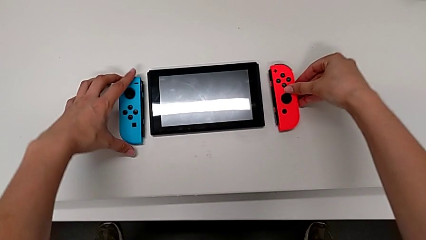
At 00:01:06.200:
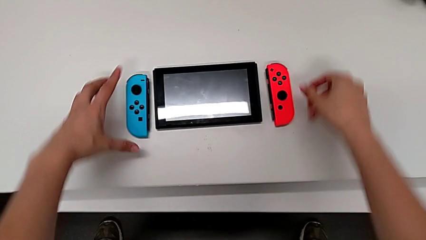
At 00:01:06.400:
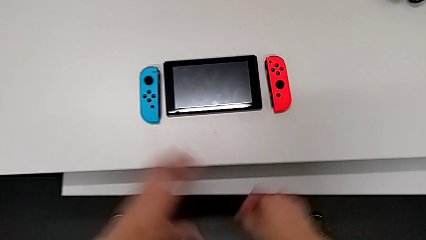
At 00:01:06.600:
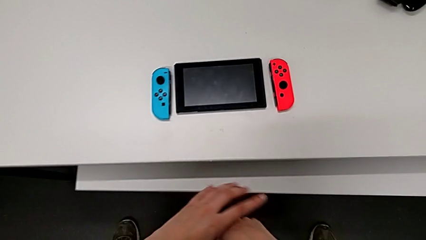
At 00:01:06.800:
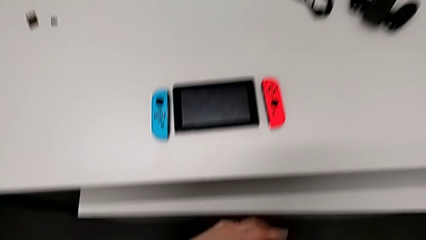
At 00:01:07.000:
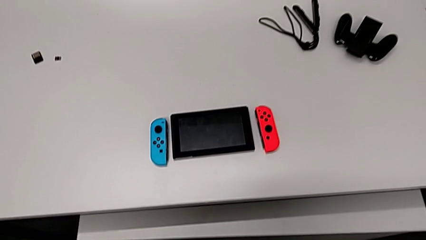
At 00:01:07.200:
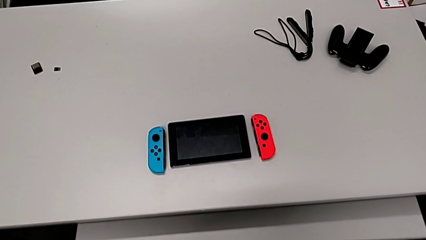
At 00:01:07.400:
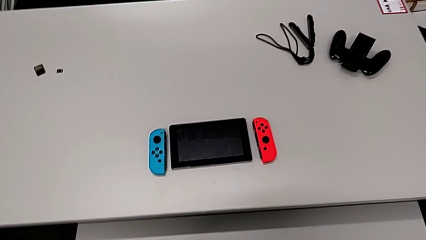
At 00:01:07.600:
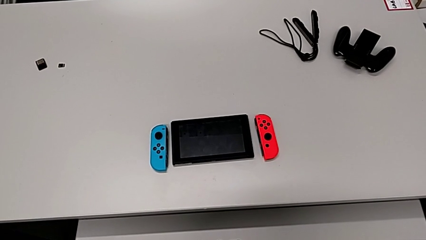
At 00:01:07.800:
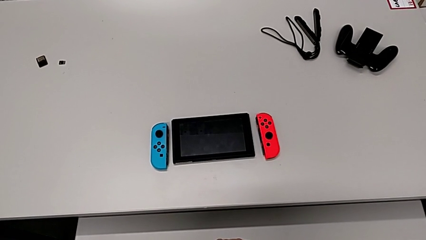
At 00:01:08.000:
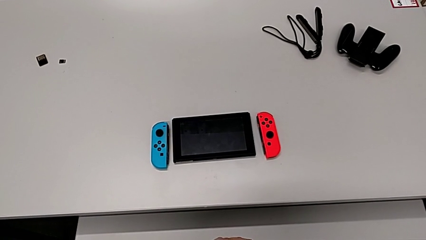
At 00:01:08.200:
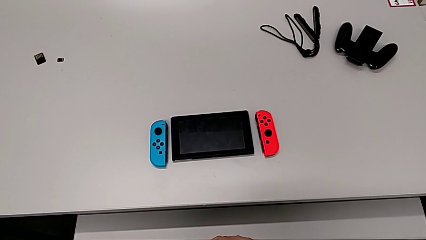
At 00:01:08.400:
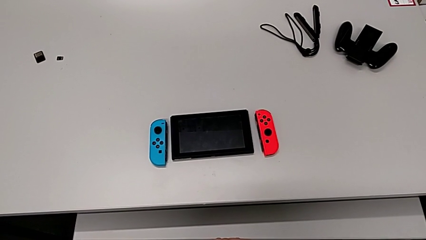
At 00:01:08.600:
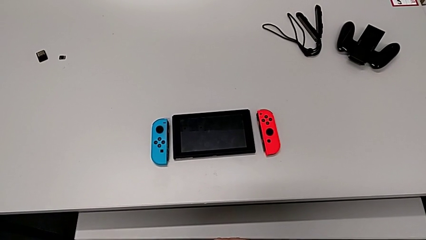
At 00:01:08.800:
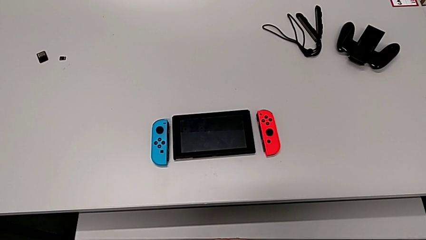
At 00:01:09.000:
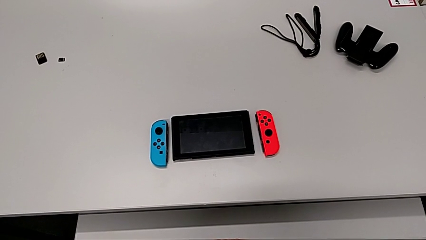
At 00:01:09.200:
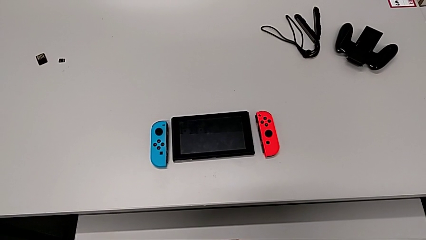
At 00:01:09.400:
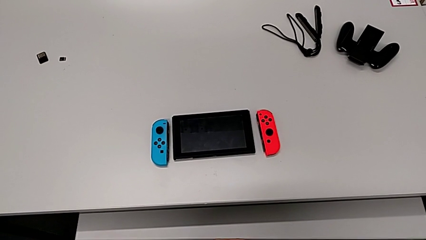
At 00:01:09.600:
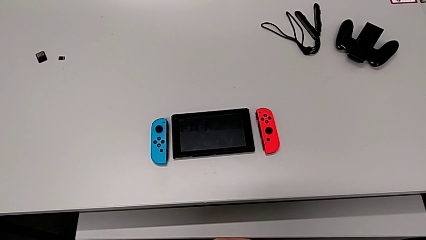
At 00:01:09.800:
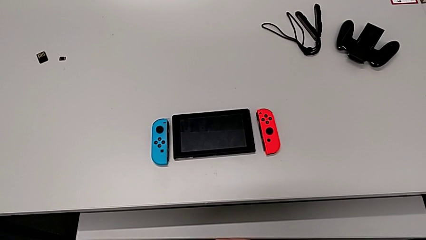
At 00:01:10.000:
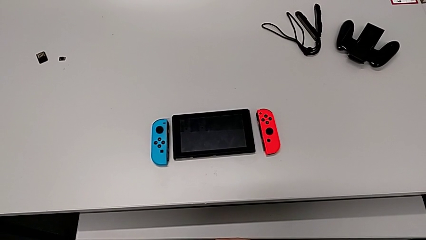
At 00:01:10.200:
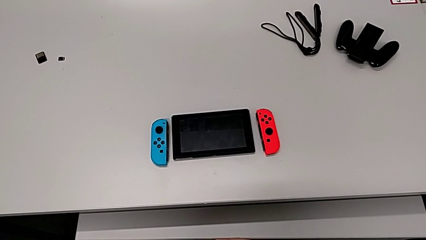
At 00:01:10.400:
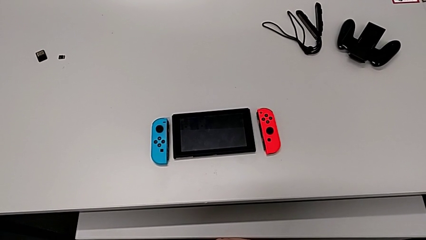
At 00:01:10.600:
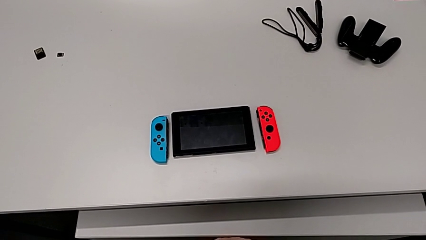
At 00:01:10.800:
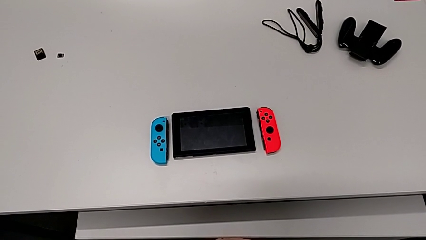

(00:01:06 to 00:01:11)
The camera wearer is removing the joy-cons from the main screen. They place the red Joy-Con controller.

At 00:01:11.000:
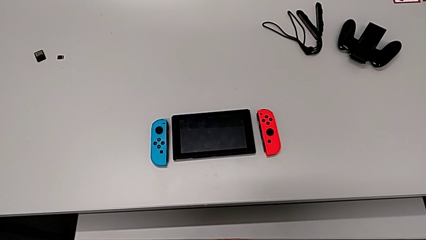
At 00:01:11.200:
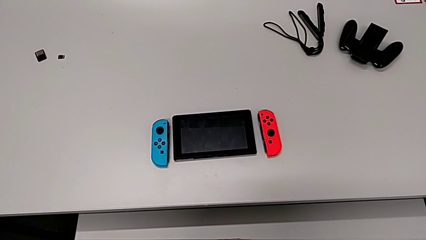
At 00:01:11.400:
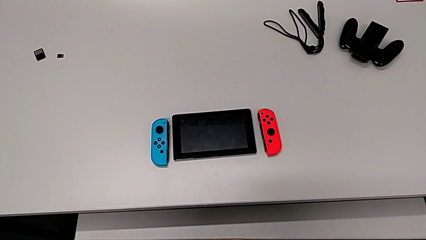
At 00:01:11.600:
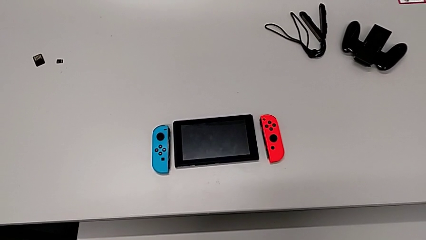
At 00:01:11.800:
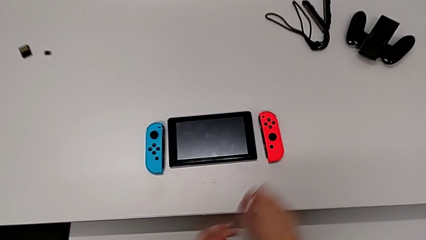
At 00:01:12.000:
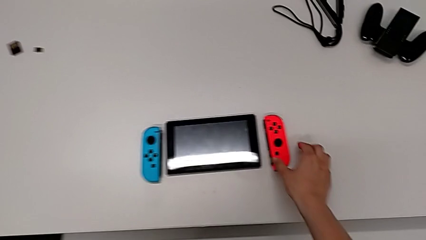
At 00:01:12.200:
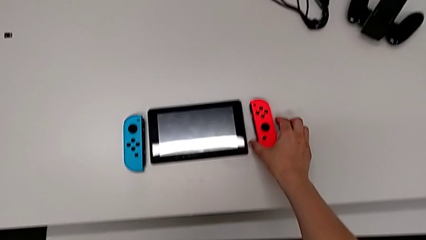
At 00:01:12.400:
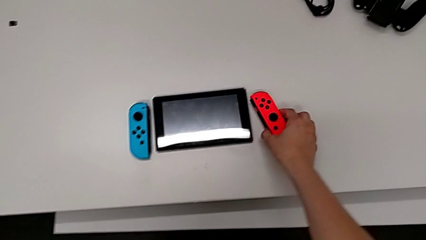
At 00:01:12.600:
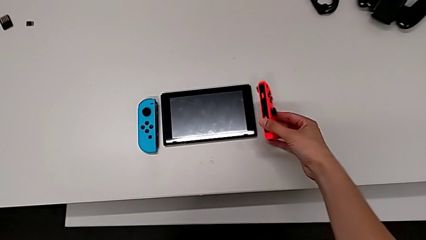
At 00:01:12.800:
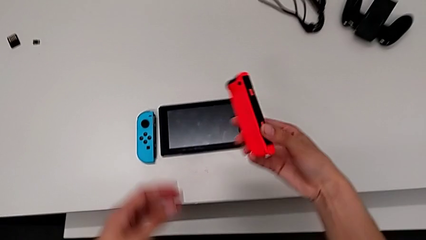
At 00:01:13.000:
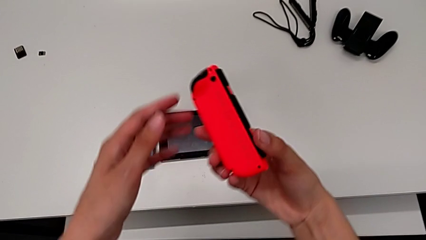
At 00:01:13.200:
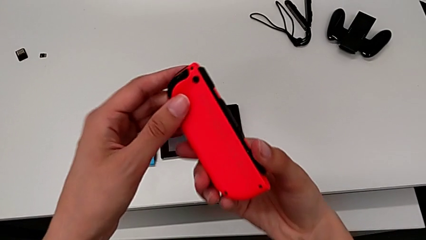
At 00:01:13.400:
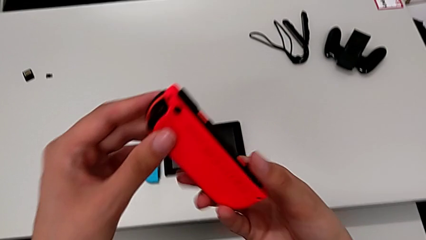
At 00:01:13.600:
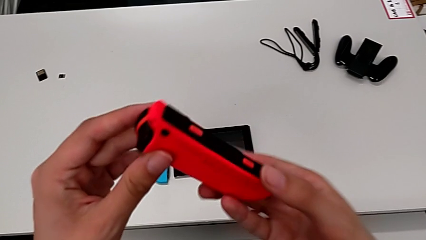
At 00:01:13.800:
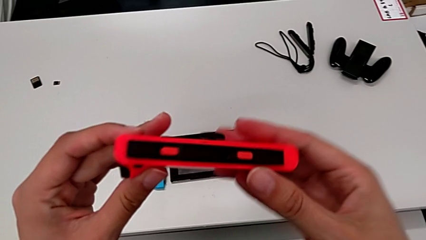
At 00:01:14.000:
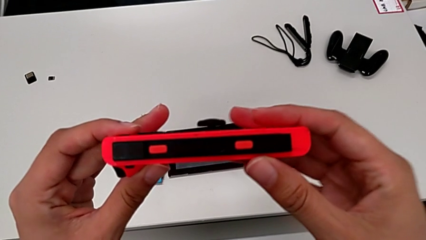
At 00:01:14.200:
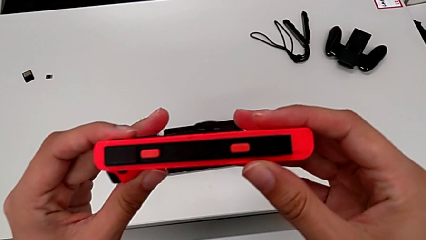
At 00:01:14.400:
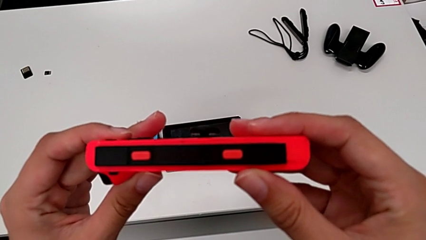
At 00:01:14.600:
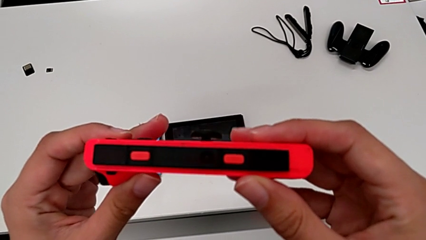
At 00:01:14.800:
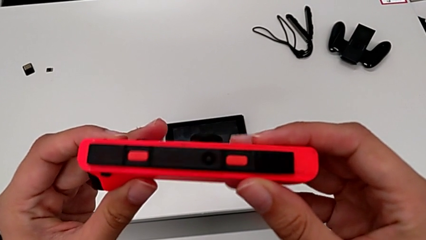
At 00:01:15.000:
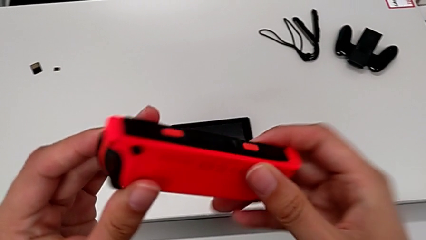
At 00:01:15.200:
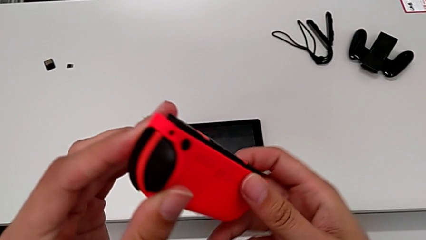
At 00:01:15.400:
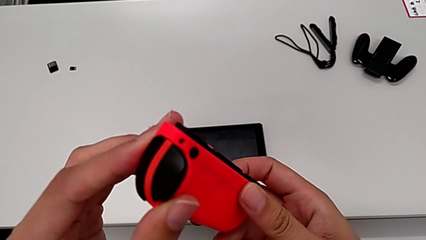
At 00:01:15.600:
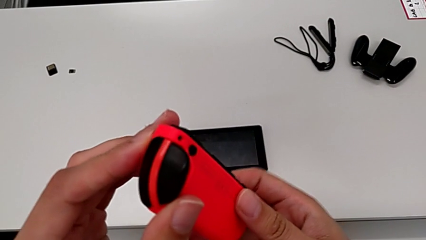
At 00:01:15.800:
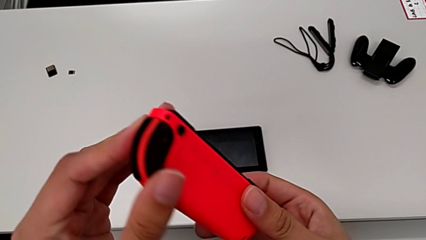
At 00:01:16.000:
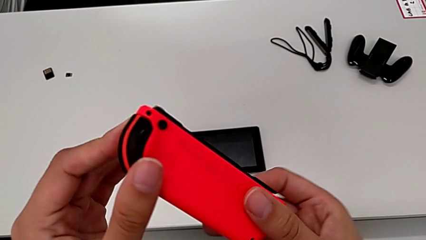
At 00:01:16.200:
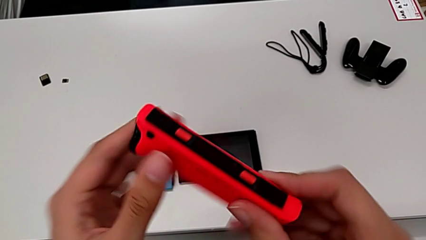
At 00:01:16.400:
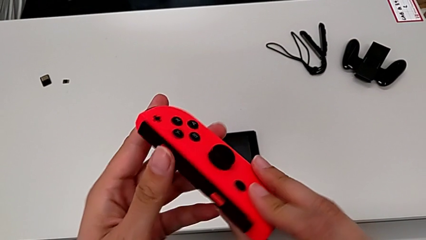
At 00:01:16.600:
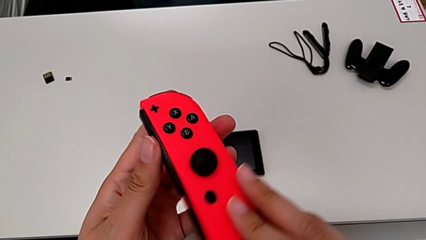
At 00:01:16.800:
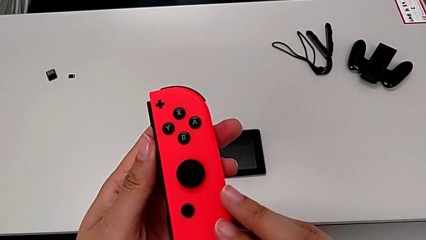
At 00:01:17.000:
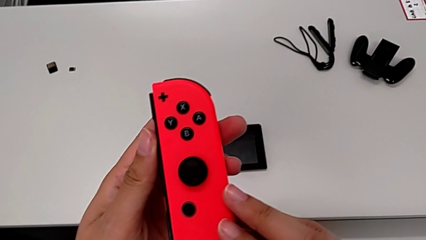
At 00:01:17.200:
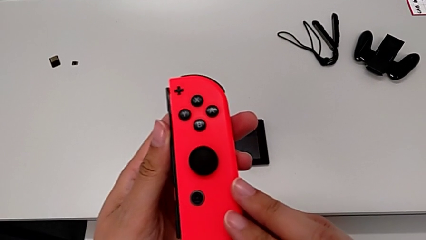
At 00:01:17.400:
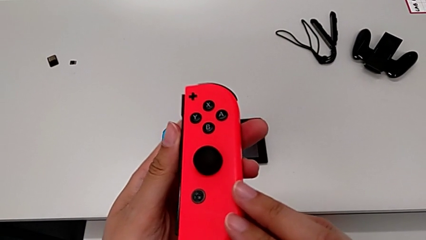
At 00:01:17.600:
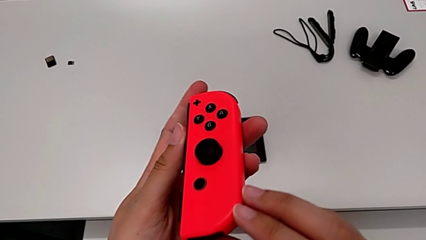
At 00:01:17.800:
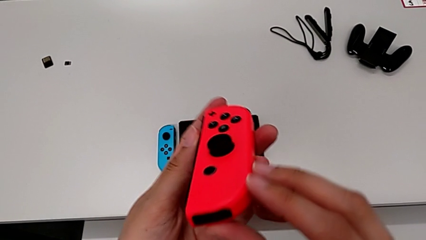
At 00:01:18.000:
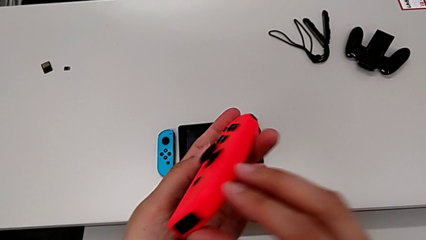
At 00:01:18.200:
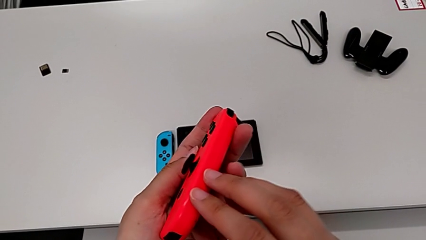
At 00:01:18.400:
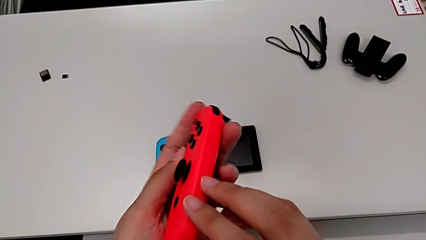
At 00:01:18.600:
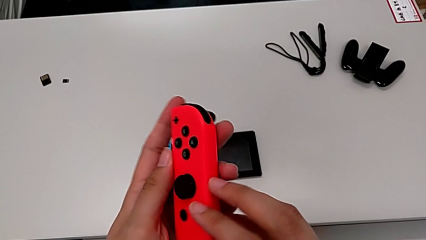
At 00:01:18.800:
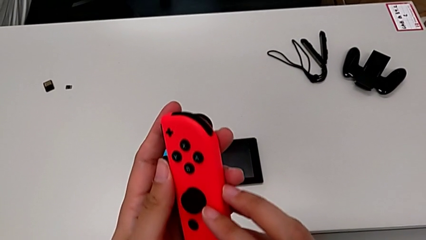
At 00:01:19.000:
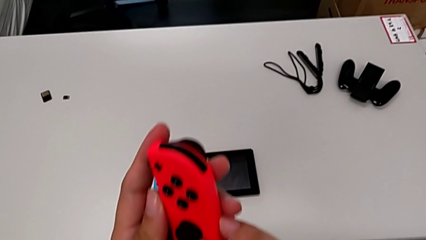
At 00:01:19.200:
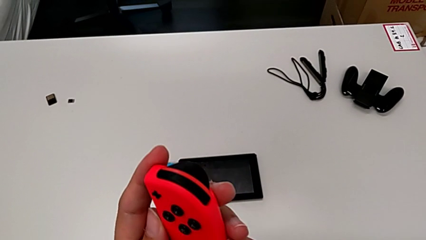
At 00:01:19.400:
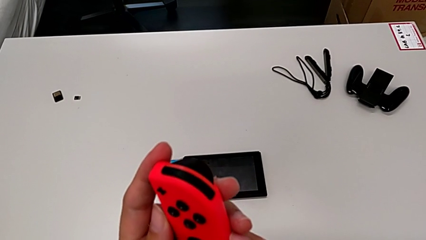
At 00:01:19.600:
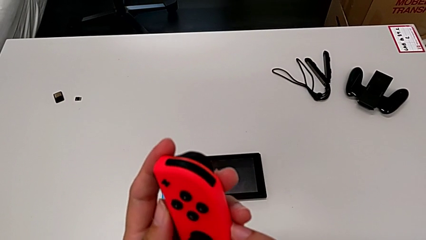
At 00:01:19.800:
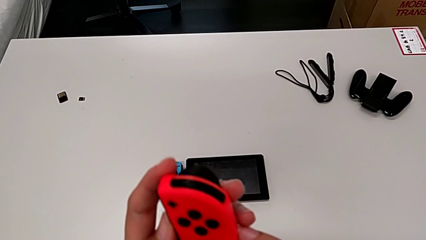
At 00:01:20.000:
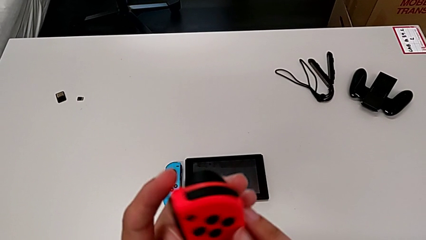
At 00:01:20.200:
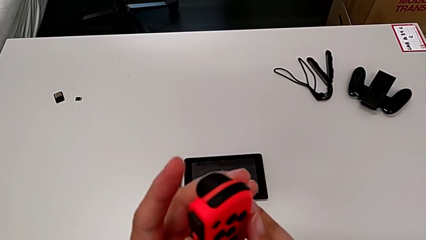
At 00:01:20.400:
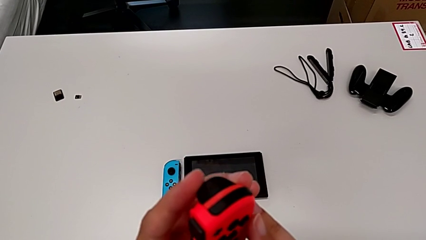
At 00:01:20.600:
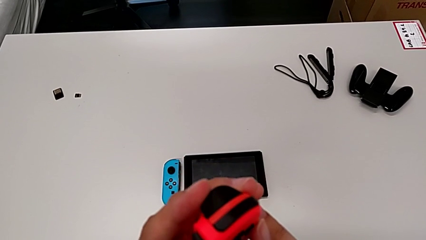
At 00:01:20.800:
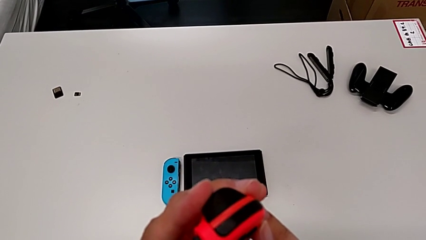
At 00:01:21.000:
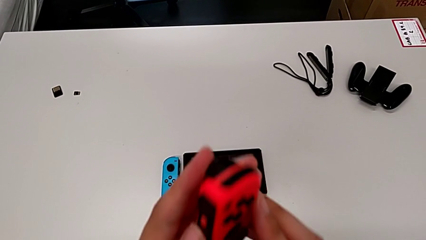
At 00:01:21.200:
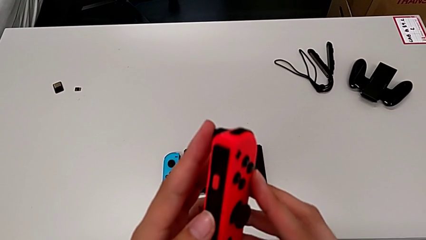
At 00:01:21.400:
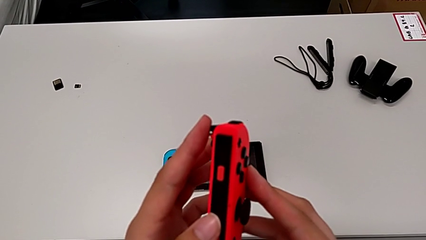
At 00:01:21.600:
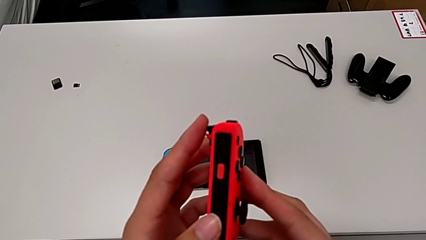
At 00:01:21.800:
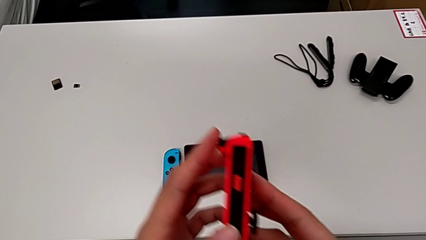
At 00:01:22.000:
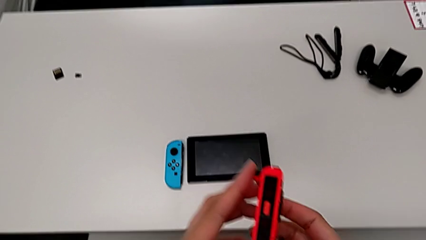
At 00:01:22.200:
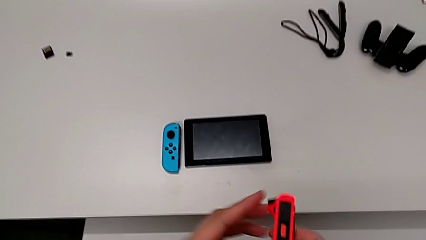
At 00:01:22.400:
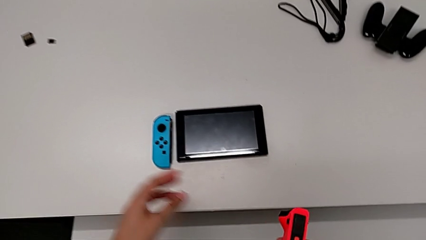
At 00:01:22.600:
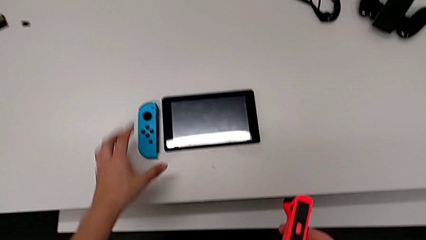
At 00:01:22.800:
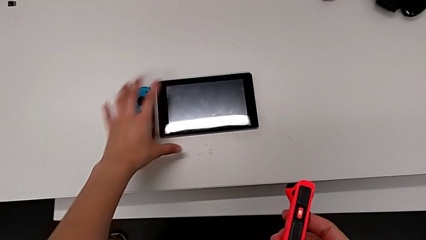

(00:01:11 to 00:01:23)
The camera wearer is inserting the controllers into the joy-con comfort grip. They lift the red Joy-Con controller, grab it, rotate it, inspect it, rotate it, inspect it and rotate it.
